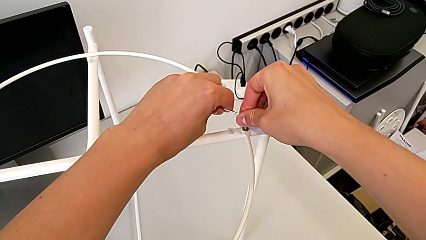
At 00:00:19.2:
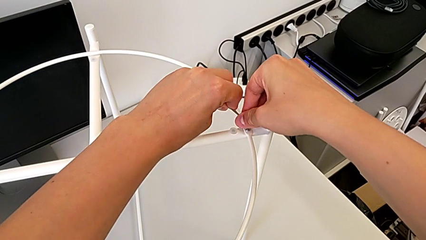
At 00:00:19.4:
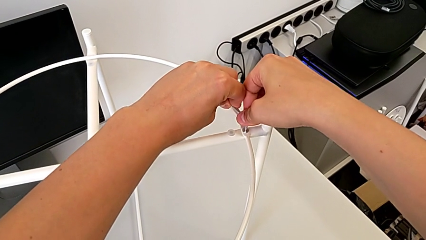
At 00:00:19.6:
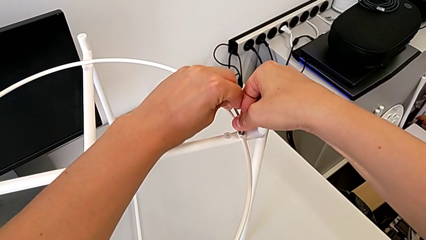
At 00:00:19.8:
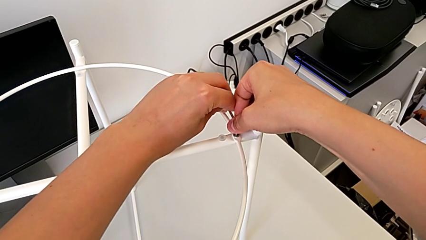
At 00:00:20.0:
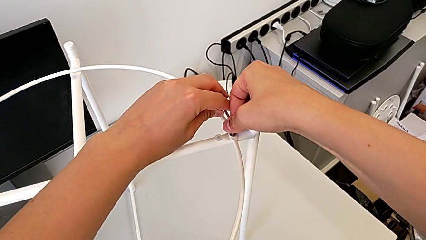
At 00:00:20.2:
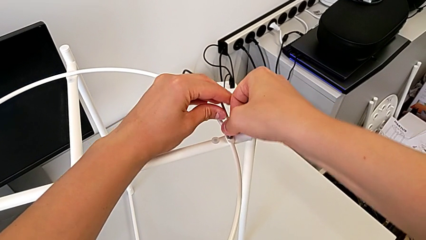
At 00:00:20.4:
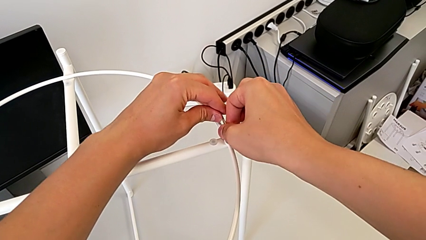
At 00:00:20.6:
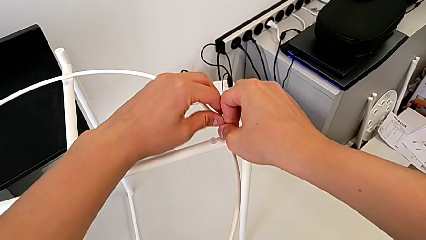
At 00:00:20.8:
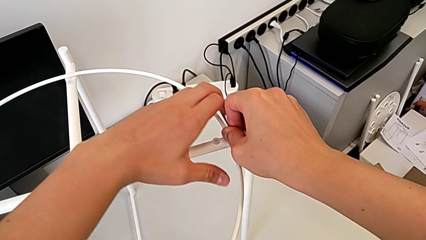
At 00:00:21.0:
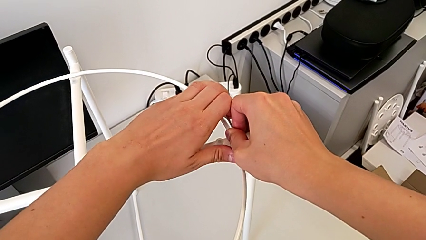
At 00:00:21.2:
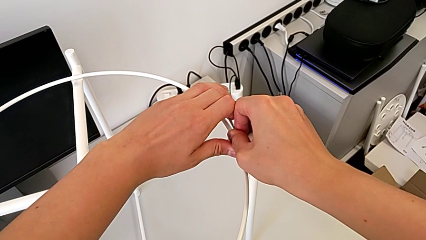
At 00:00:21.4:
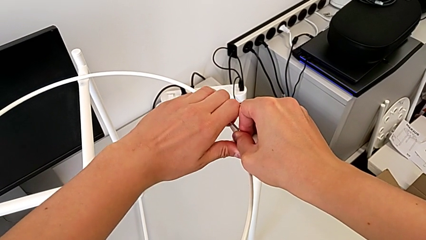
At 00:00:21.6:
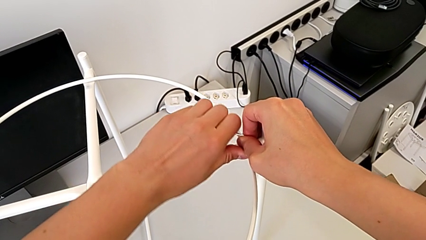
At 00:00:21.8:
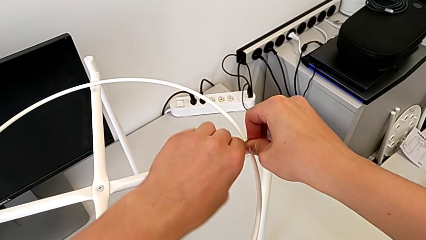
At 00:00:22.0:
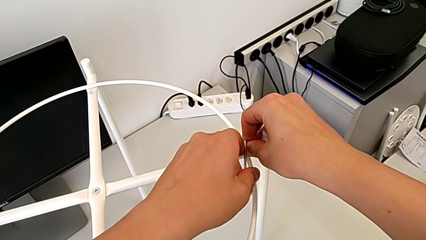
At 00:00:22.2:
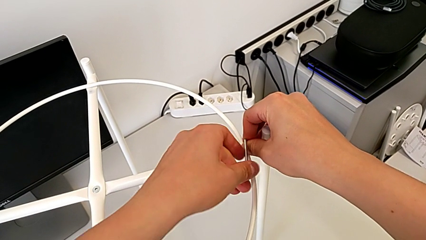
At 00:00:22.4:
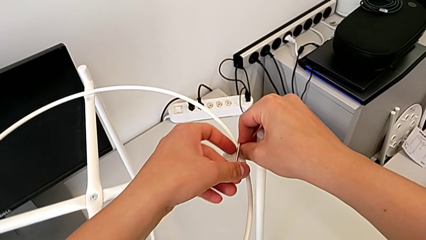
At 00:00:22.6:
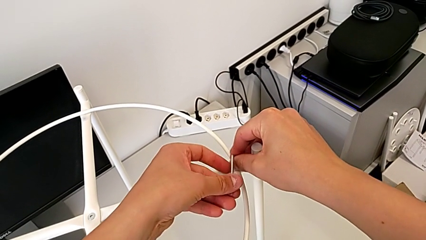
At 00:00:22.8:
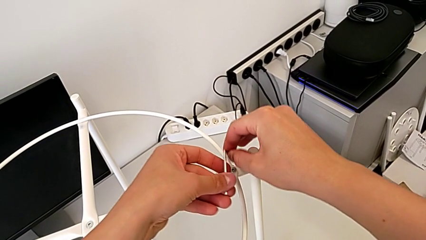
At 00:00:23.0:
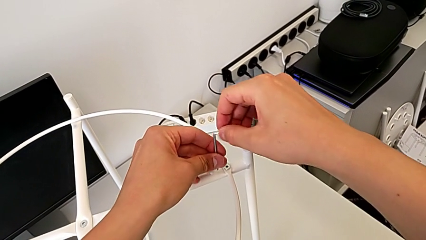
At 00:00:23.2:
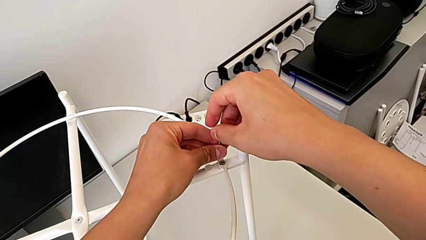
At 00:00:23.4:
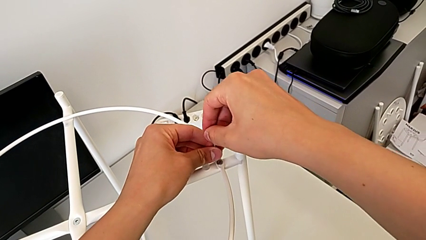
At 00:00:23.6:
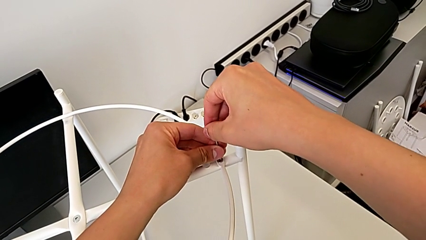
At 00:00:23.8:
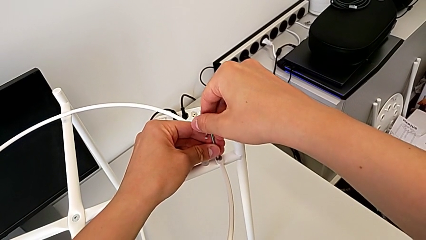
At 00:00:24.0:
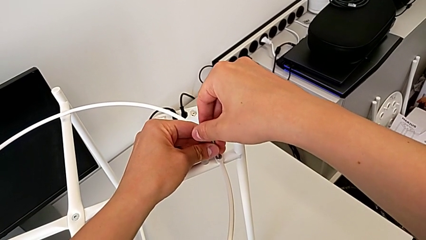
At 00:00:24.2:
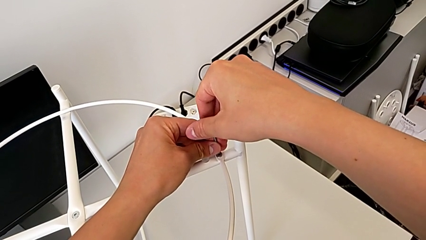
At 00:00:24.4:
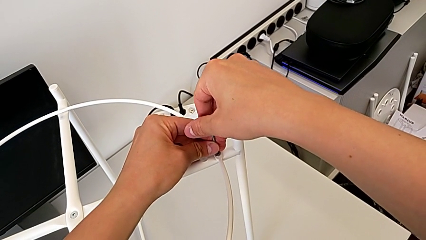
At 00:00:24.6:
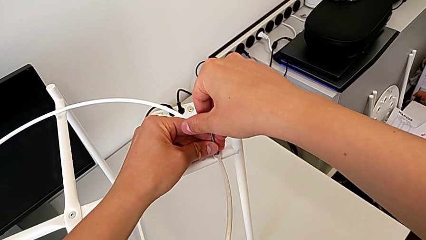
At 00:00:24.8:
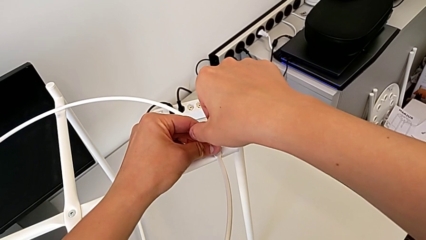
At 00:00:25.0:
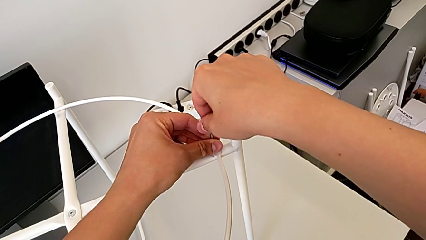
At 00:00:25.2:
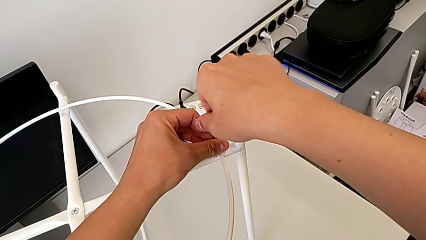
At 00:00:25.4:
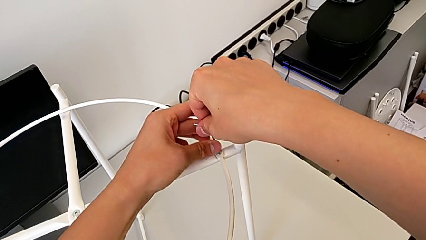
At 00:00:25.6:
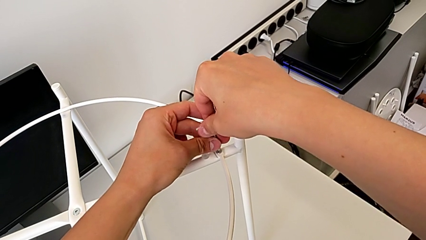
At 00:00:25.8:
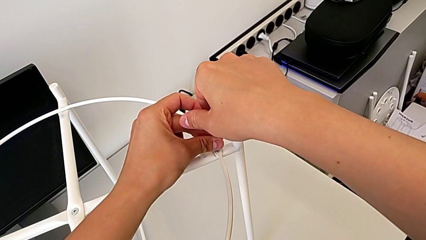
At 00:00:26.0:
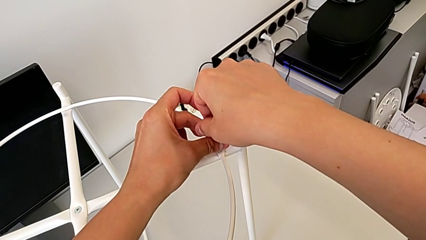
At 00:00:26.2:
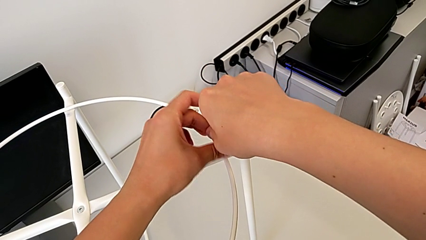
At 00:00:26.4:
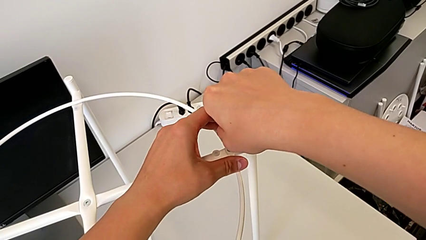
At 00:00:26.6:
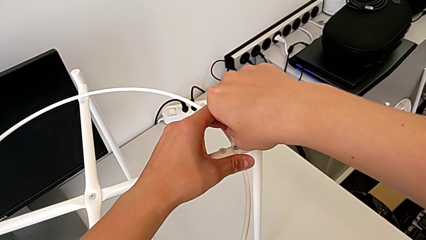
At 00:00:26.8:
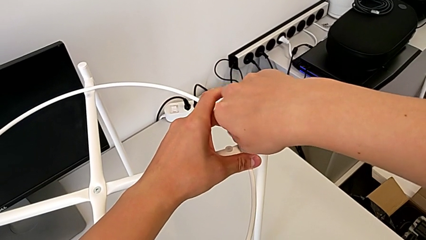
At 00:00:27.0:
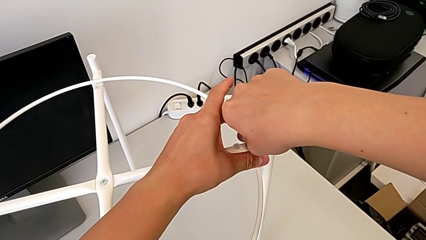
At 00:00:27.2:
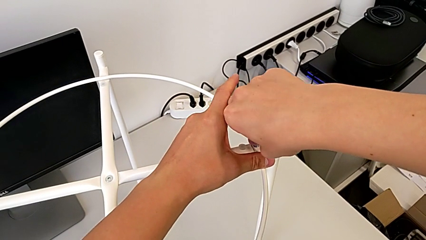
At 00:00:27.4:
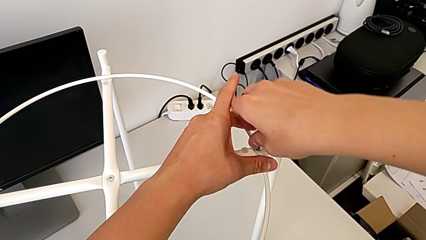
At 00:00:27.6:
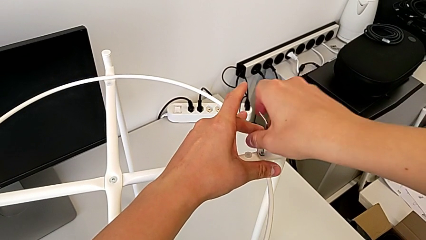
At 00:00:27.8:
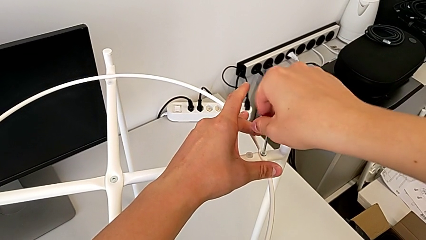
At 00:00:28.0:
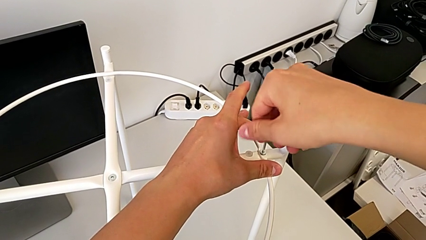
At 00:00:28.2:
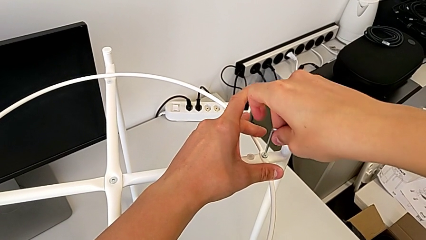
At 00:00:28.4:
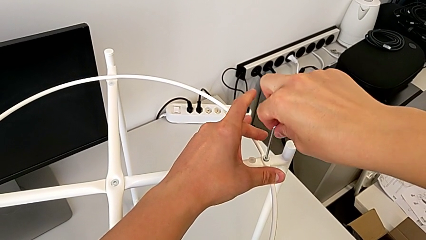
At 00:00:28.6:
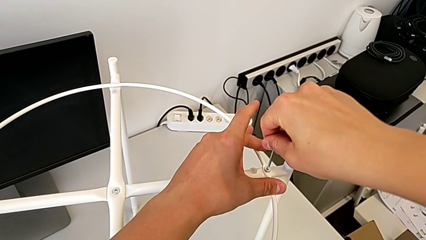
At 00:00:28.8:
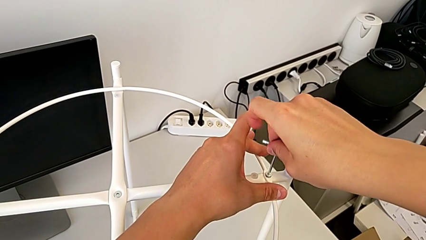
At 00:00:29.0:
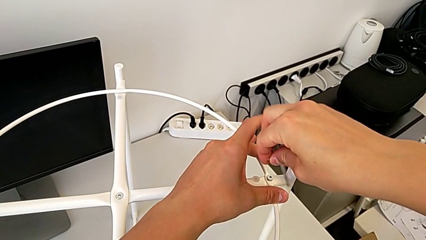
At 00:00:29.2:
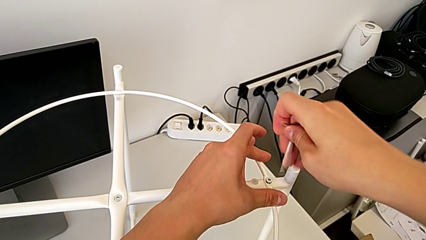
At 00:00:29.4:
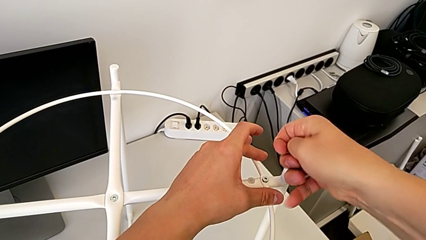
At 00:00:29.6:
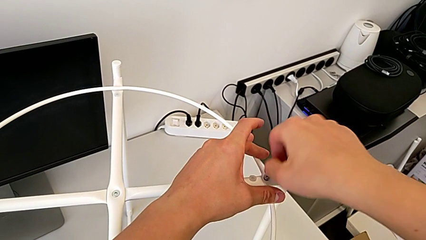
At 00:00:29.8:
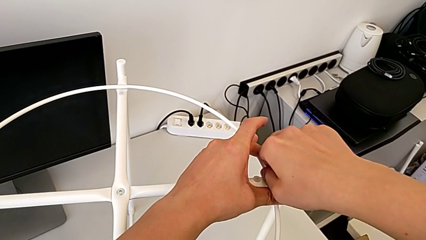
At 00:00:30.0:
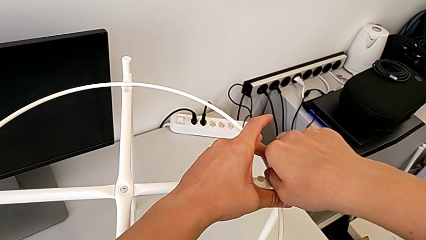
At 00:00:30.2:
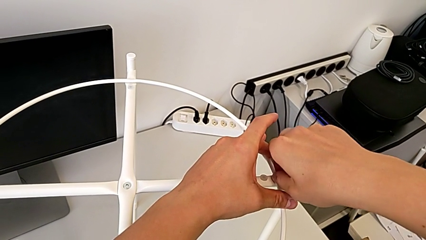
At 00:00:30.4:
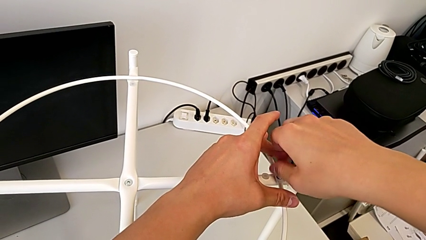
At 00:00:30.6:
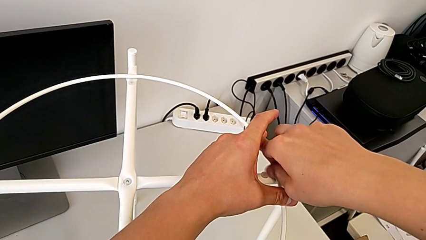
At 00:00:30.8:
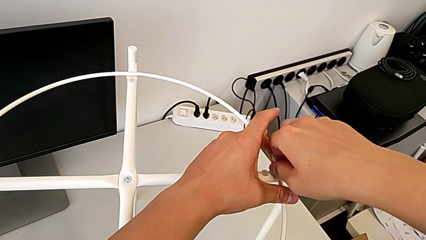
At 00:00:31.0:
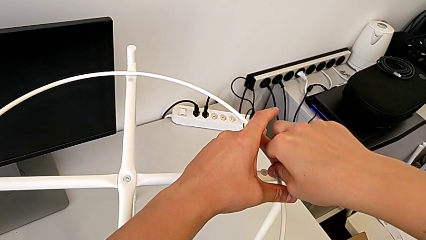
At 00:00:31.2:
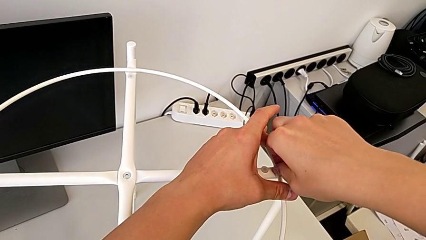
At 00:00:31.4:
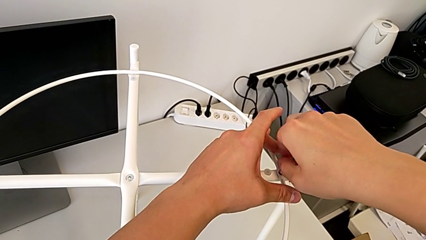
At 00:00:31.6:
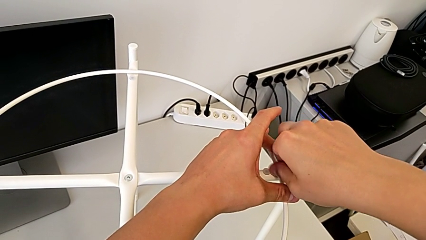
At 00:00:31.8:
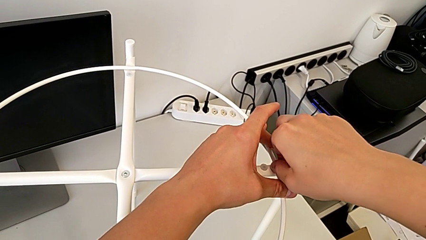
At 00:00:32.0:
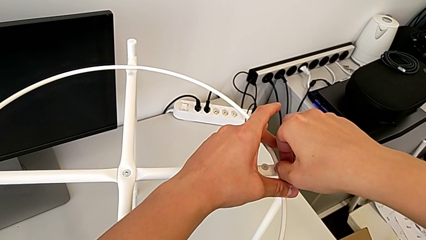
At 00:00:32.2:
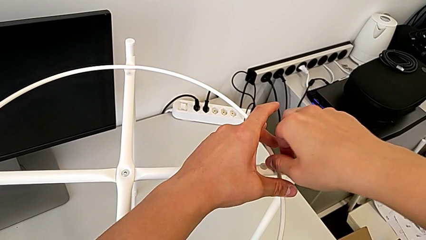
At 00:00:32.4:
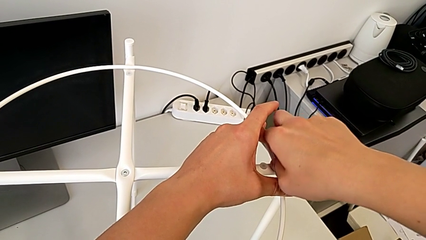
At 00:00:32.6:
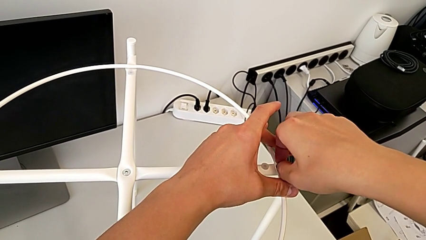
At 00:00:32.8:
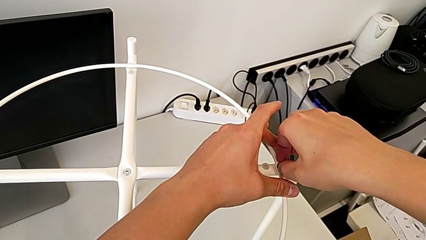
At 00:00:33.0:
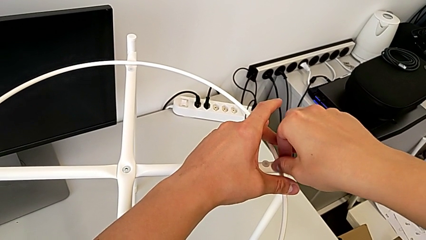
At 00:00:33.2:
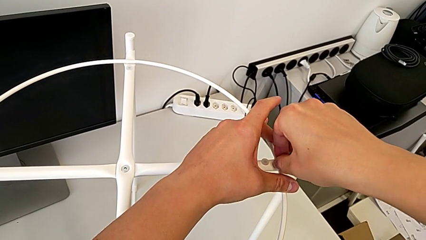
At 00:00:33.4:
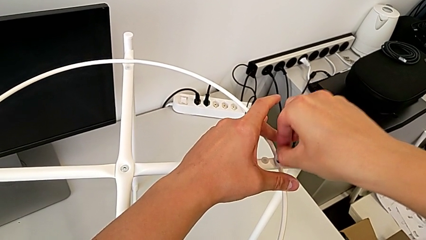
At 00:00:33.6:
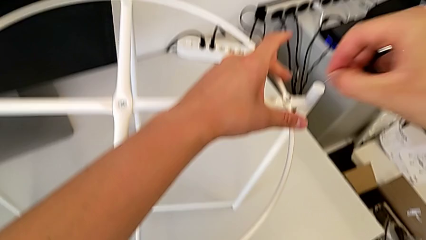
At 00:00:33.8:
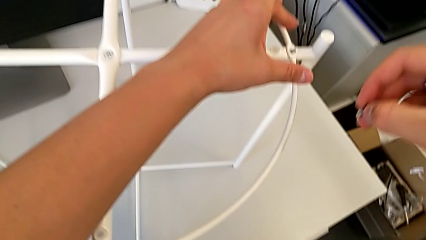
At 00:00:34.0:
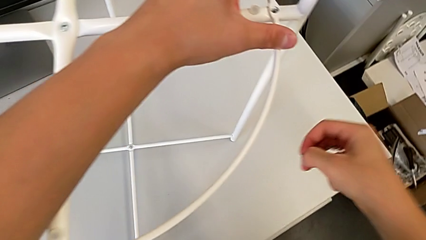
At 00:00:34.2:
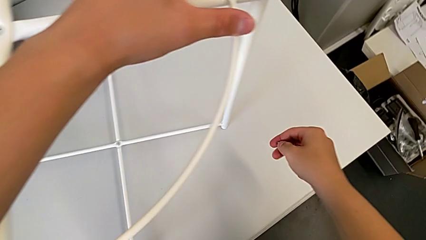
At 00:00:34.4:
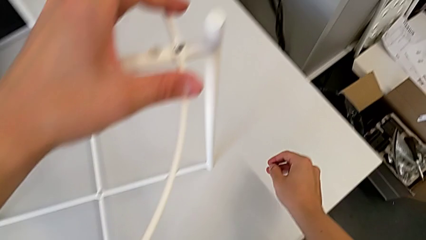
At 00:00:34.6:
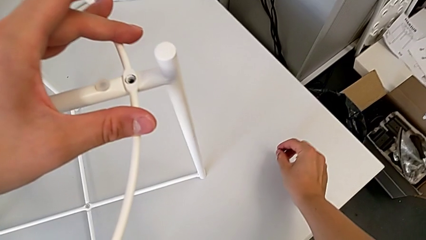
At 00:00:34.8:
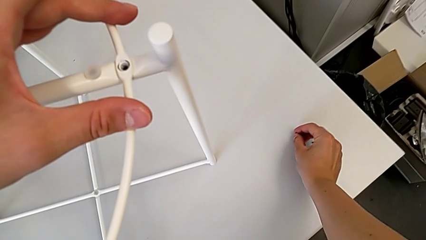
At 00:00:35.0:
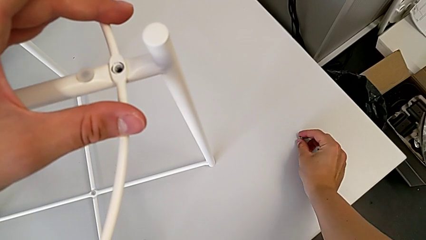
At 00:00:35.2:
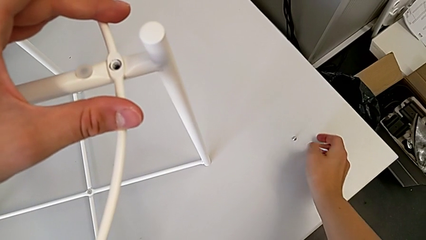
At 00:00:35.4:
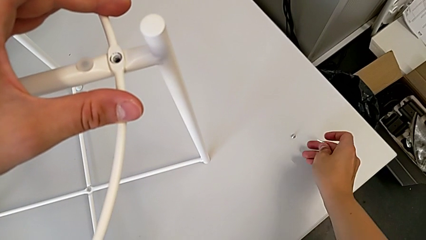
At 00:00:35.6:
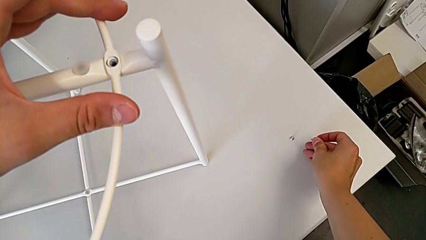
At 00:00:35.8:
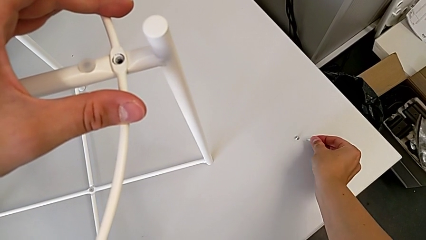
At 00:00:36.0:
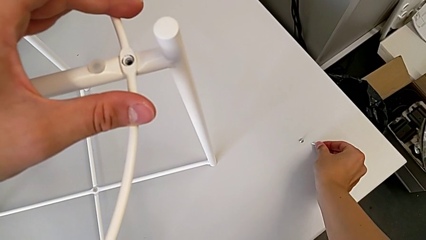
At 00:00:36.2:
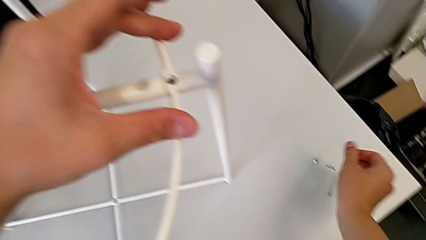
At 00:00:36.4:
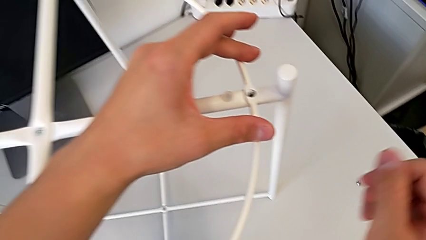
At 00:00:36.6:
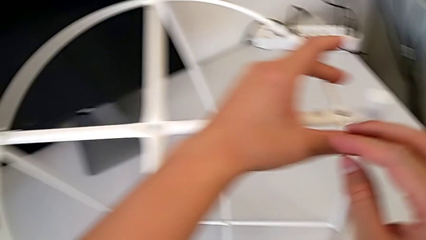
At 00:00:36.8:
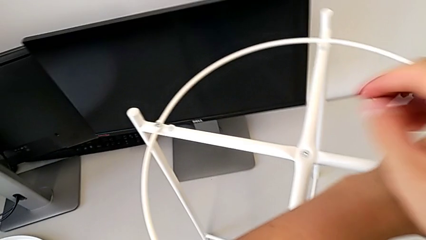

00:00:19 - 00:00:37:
The camera wearer is removing the circle. They unscrew the hex socket head, withdraw the Allen wrench, rotate it, insert it, unscrew the hex socket head, withdraw the Allen wrench, unscrew the hex socket head, disassemble it, place it, place the Allen wrench and approach the hex socket head.
